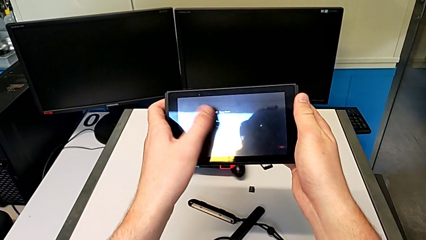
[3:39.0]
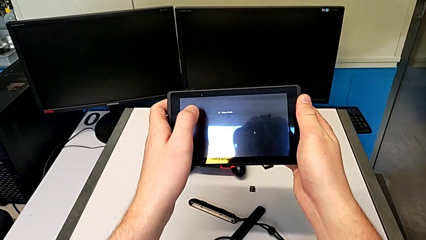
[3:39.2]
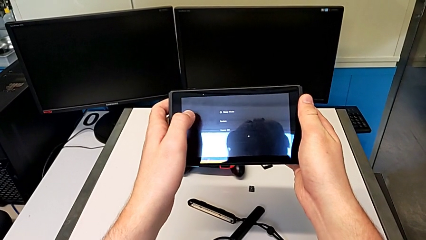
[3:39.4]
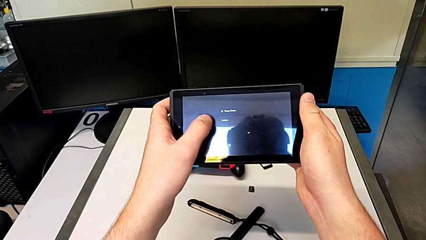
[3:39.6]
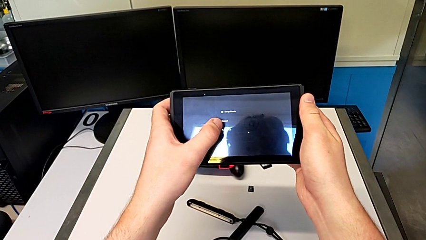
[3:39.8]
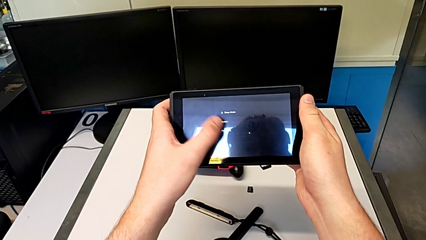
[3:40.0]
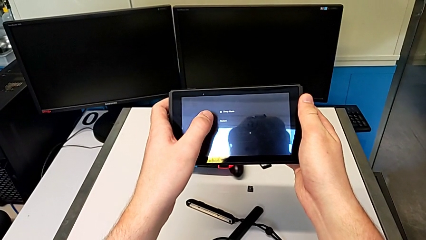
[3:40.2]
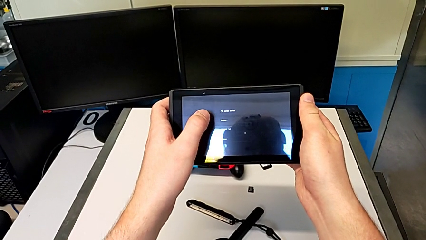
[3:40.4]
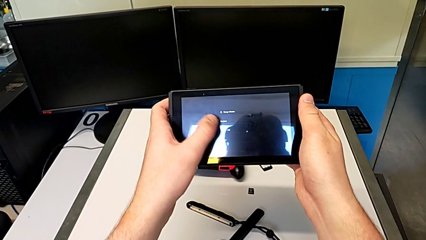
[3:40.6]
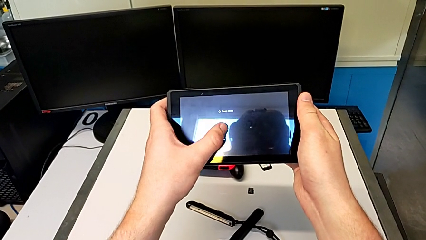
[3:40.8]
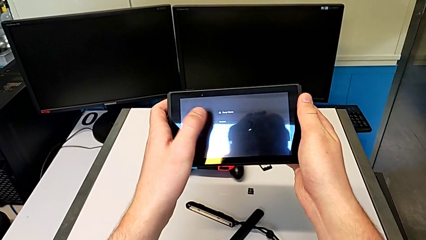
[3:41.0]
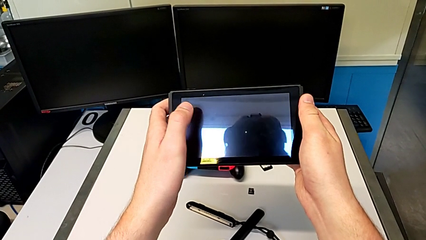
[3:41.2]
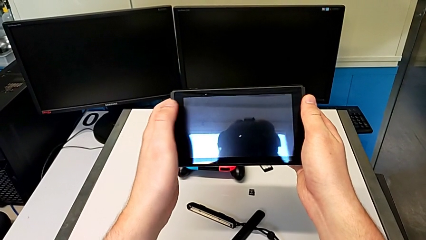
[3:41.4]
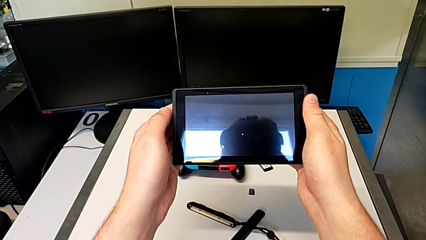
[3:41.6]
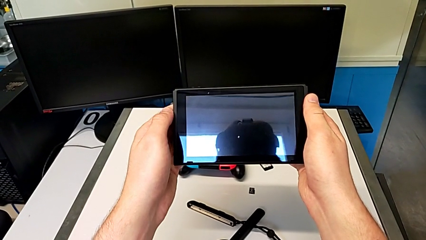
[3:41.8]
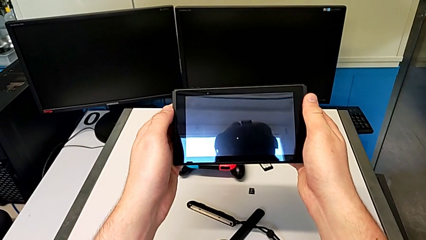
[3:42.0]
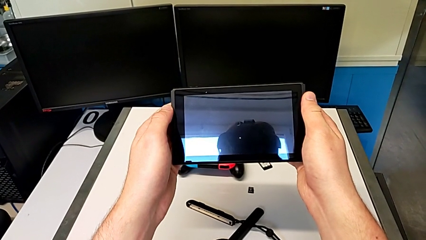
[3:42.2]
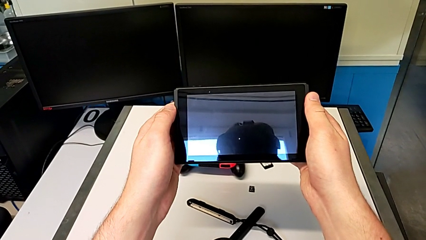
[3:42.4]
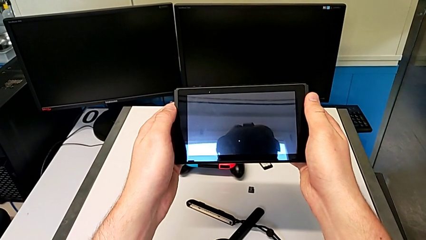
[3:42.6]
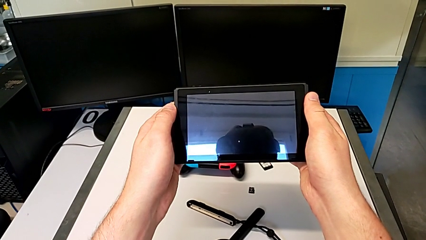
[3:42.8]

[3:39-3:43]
The camera wearer is turning off the Nintendo Switch. They press the button.
